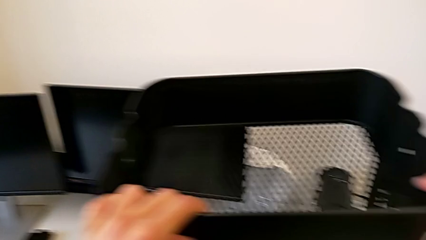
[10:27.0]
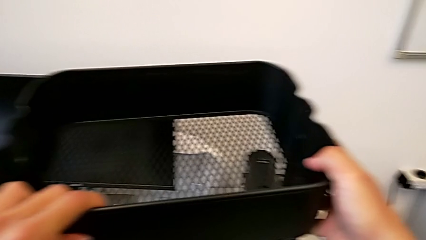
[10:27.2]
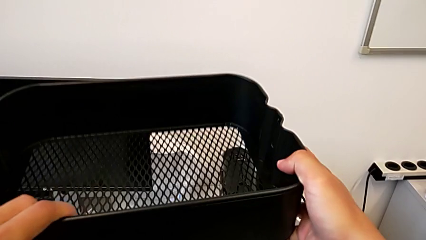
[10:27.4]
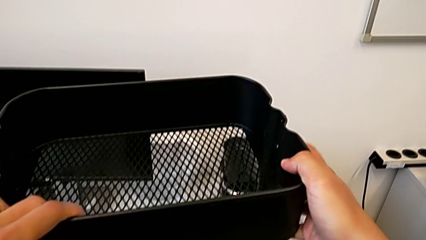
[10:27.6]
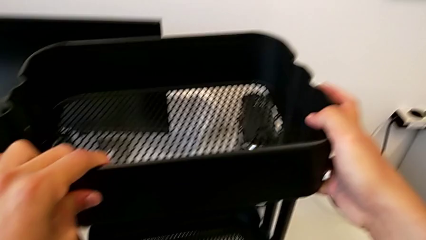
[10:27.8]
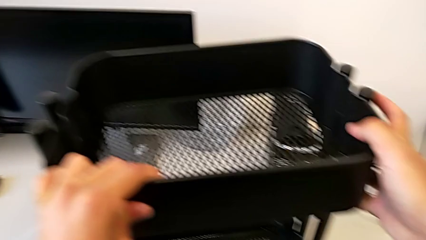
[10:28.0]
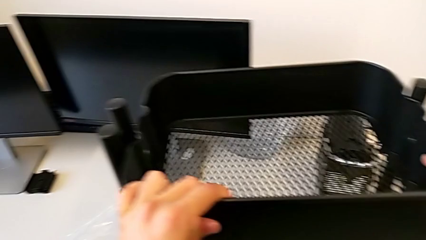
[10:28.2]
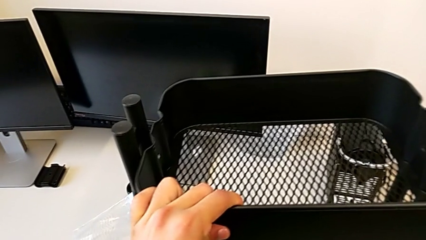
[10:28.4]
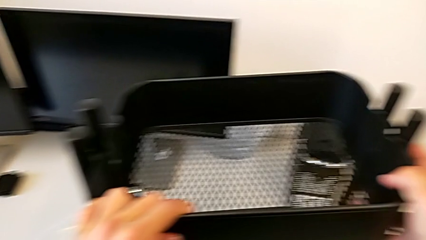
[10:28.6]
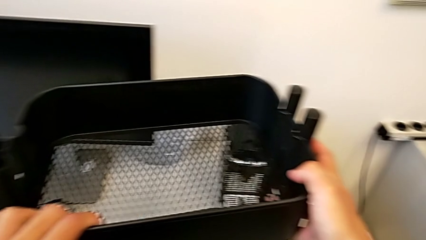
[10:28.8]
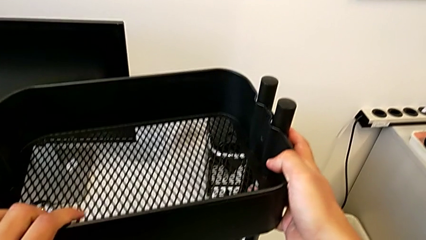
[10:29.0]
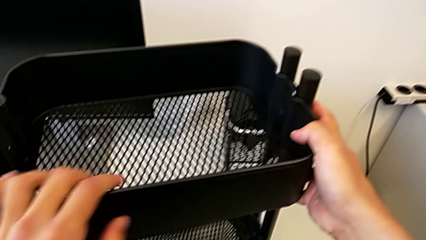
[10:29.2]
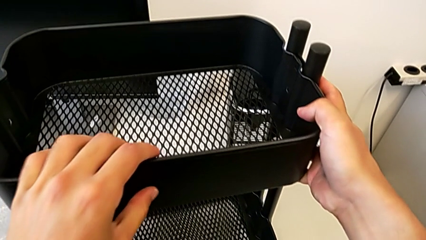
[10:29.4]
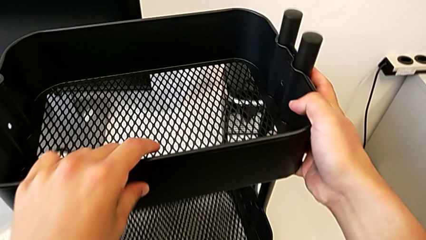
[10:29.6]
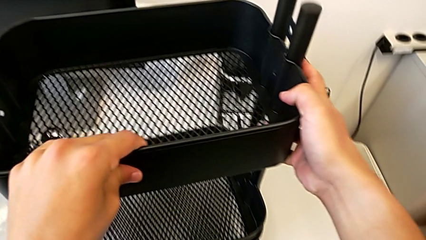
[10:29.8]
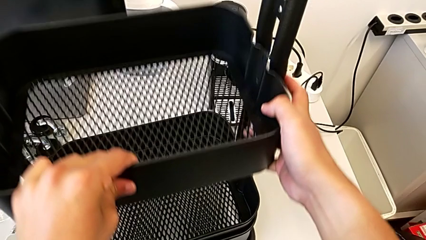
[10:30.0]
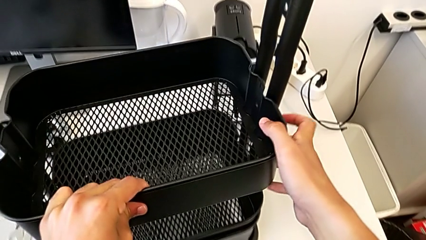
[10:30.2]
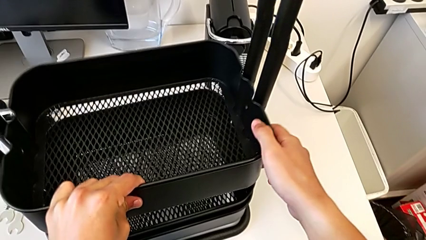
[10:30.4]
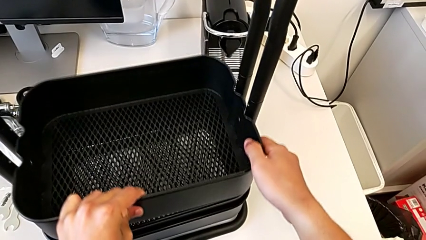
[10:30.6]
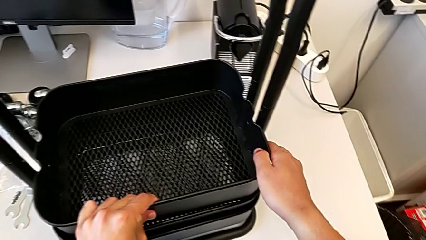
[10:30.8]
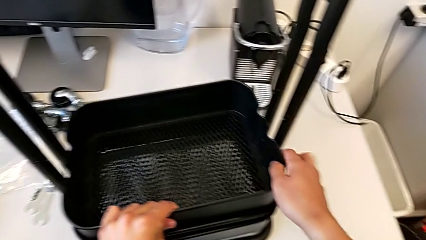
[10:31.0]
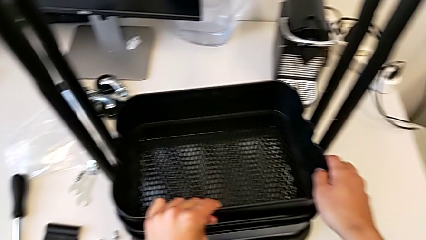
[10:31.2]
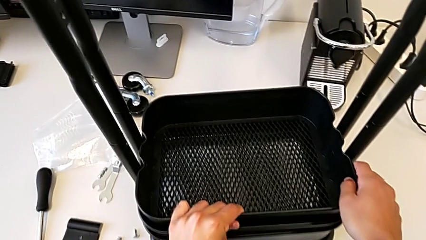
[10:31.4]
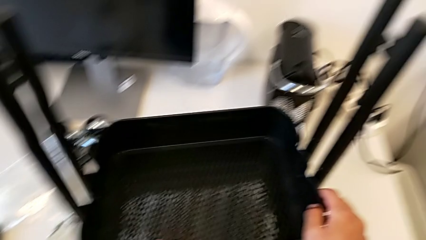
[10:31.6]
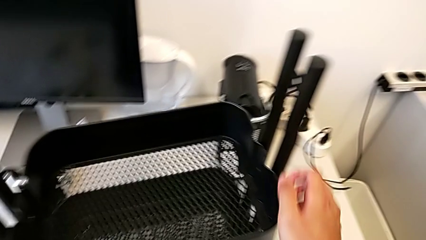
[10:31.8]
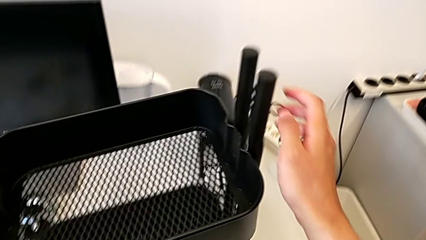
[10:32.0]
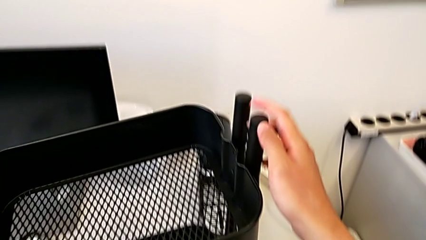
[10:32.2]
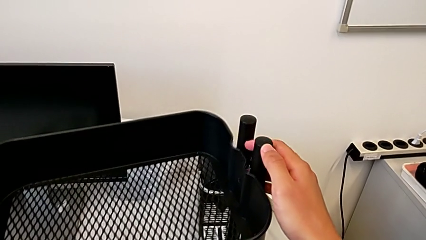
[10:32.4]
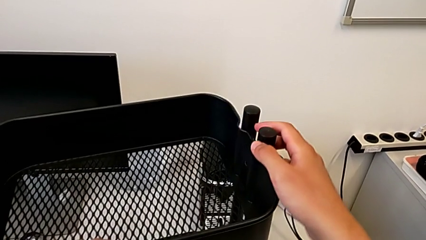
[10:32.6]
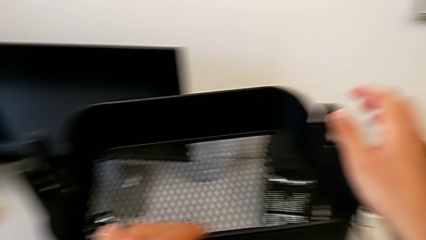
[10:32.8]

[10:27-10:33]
The camera wearer is assembling the top table to the sidebars. They insert the top grid tray and slide it.

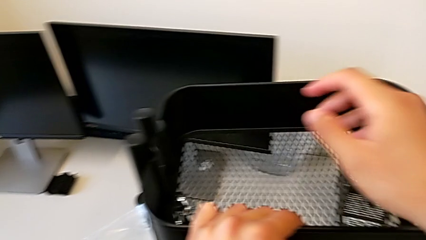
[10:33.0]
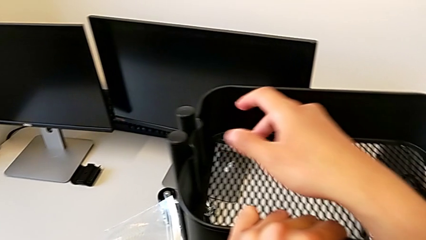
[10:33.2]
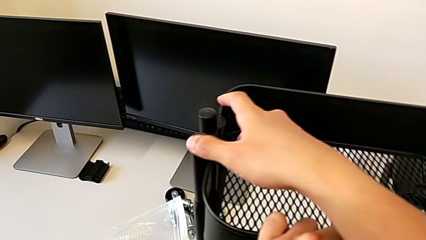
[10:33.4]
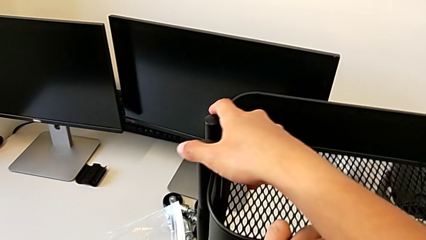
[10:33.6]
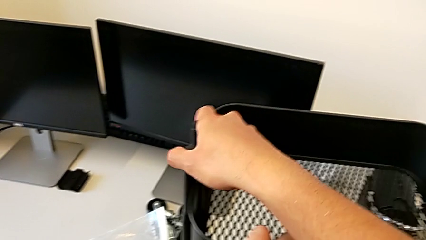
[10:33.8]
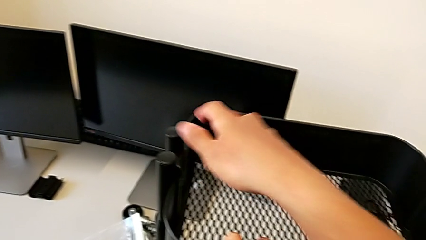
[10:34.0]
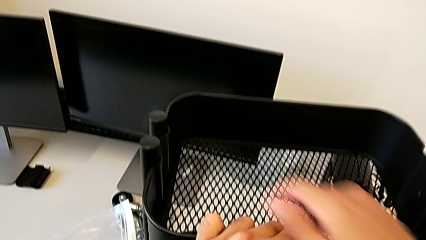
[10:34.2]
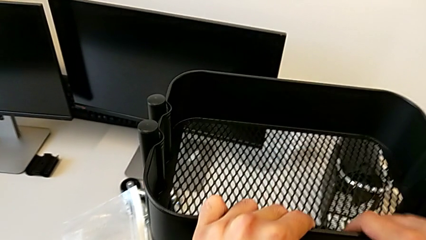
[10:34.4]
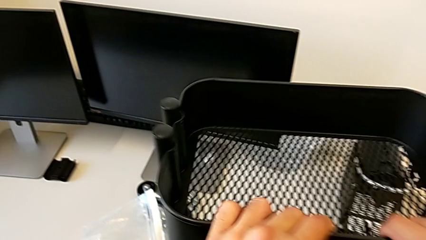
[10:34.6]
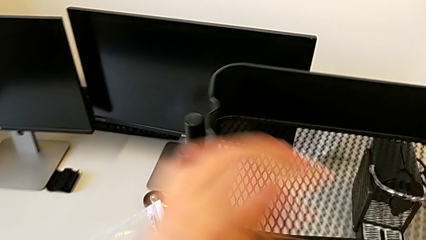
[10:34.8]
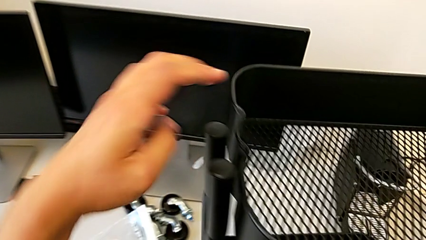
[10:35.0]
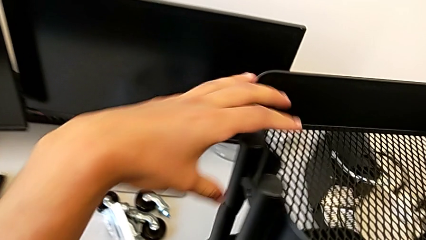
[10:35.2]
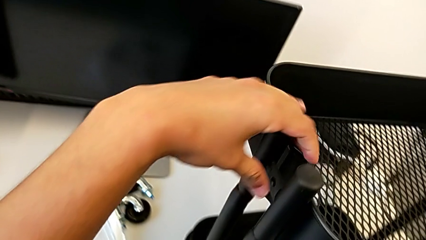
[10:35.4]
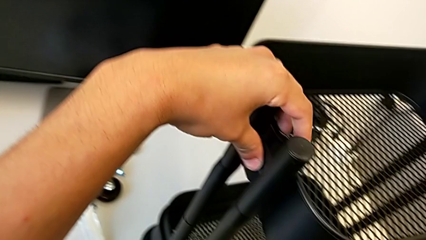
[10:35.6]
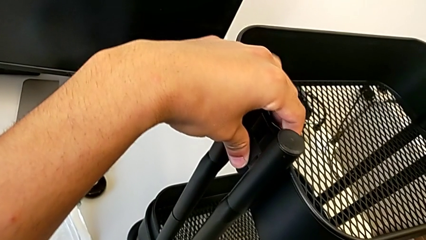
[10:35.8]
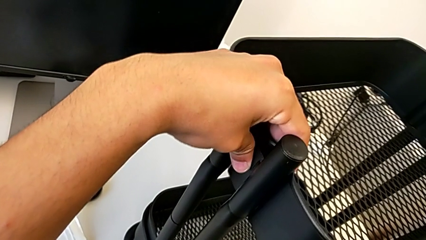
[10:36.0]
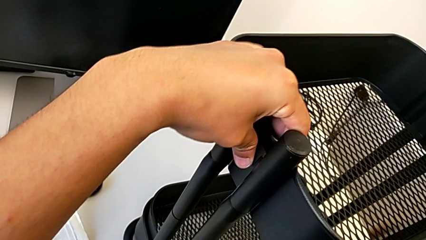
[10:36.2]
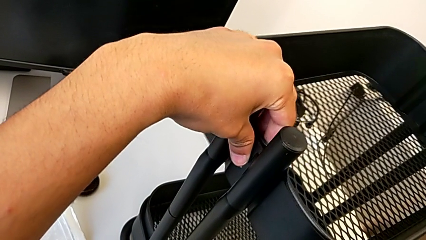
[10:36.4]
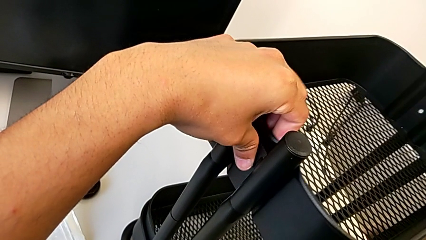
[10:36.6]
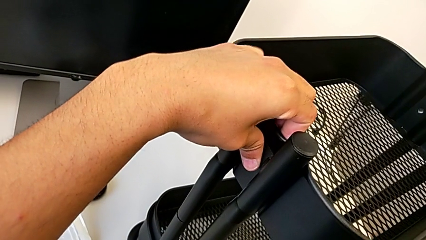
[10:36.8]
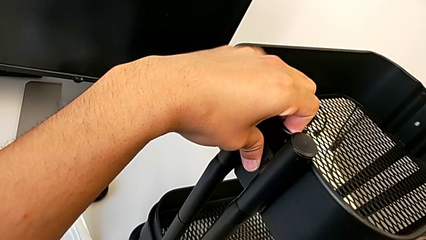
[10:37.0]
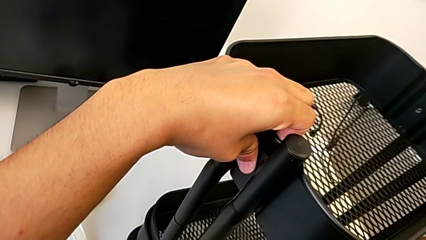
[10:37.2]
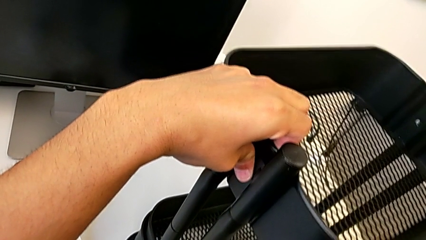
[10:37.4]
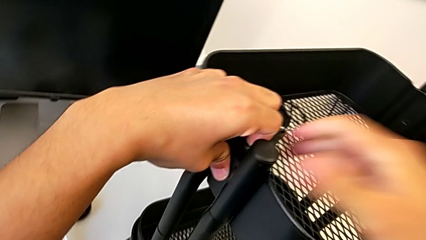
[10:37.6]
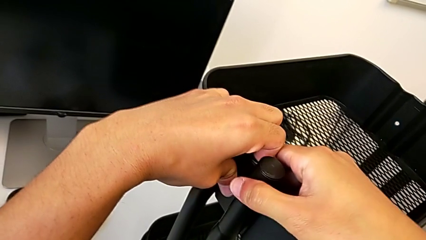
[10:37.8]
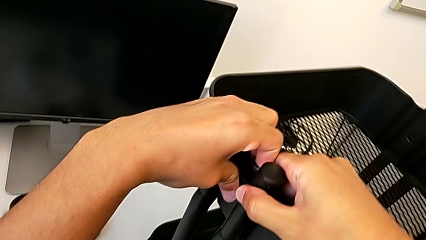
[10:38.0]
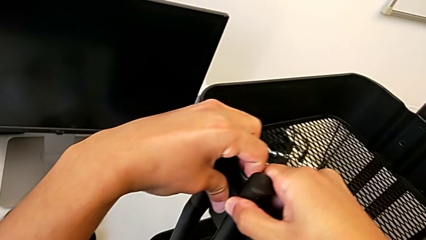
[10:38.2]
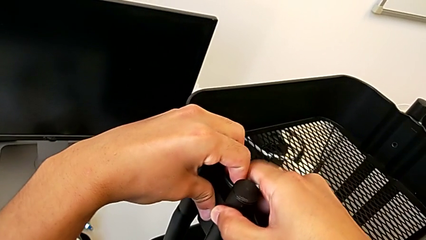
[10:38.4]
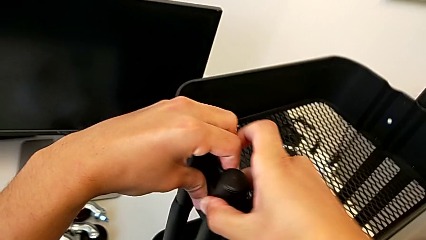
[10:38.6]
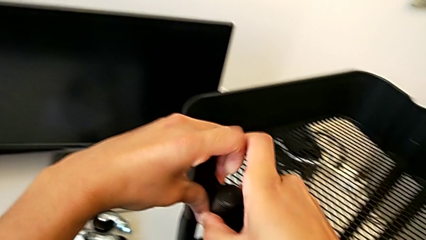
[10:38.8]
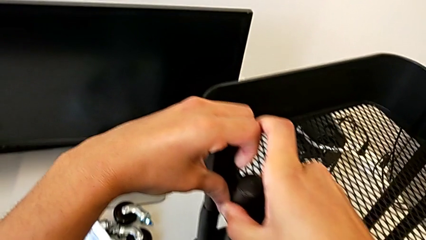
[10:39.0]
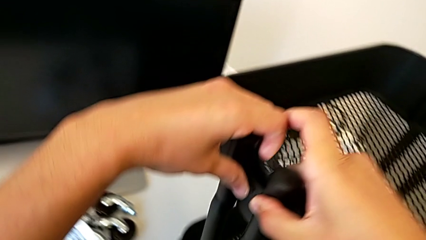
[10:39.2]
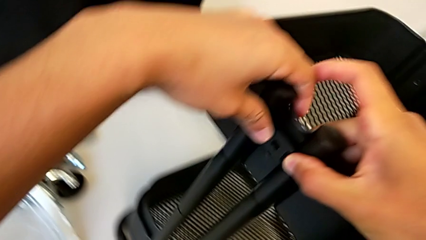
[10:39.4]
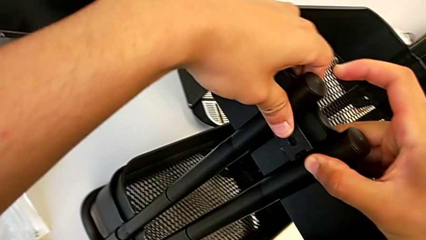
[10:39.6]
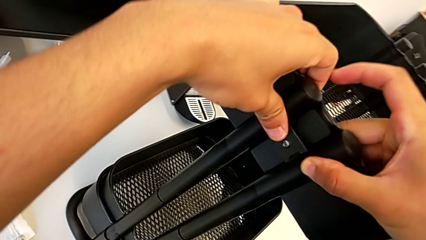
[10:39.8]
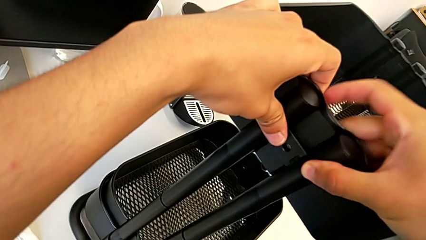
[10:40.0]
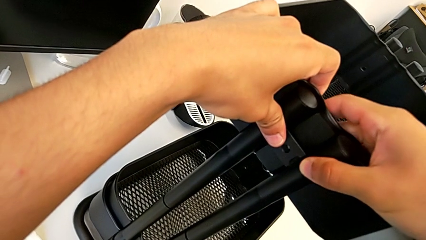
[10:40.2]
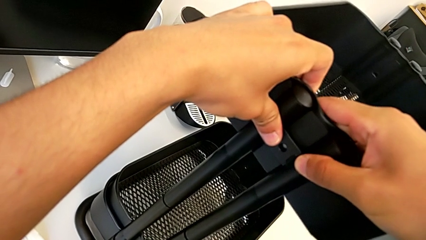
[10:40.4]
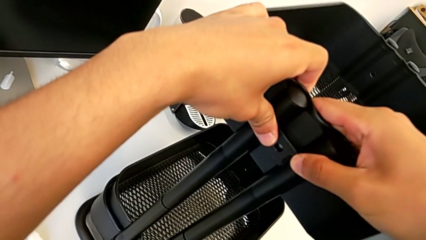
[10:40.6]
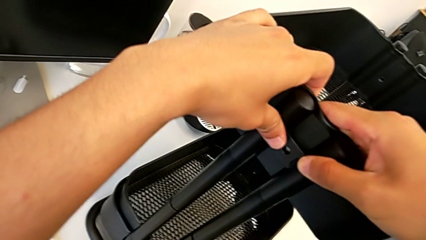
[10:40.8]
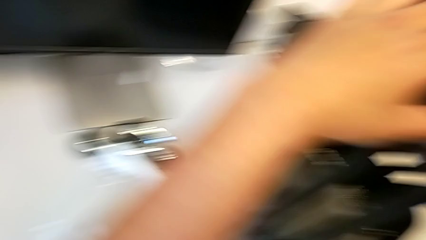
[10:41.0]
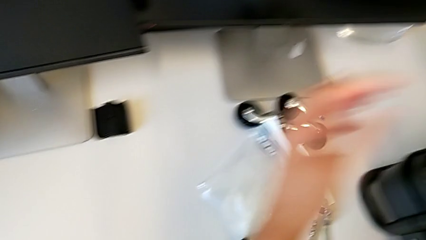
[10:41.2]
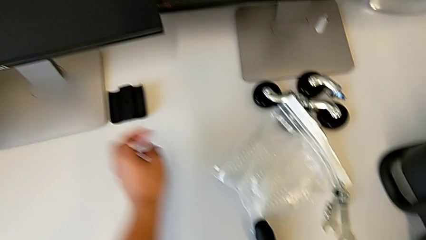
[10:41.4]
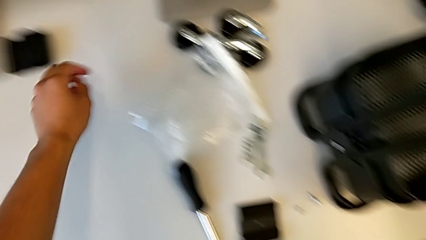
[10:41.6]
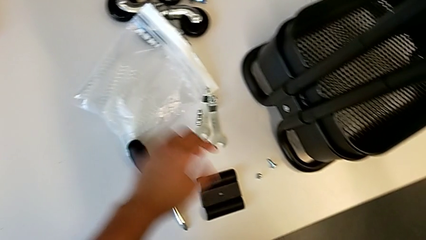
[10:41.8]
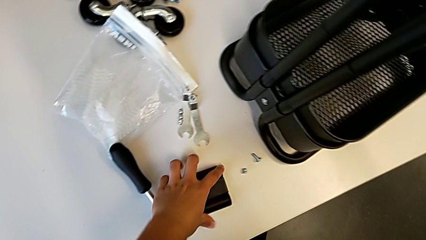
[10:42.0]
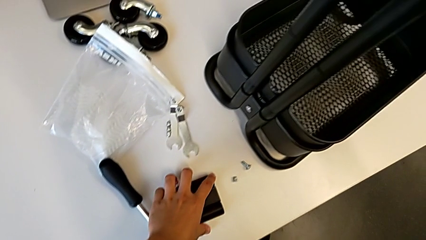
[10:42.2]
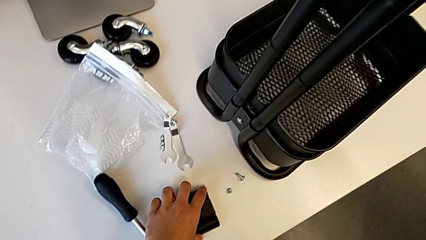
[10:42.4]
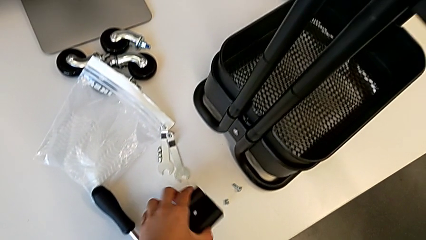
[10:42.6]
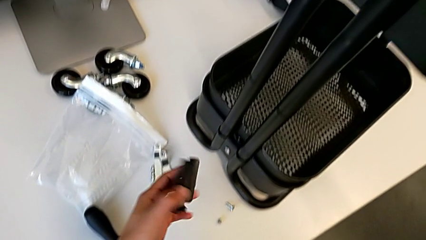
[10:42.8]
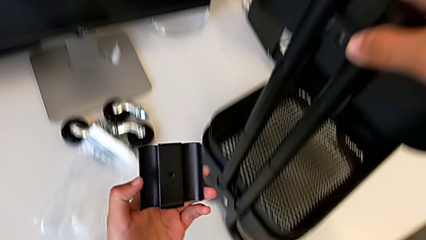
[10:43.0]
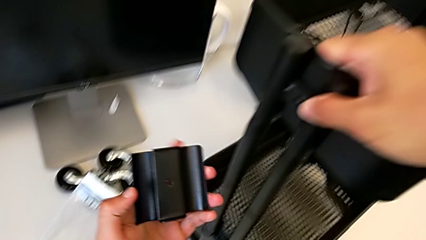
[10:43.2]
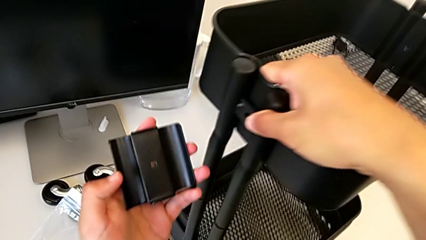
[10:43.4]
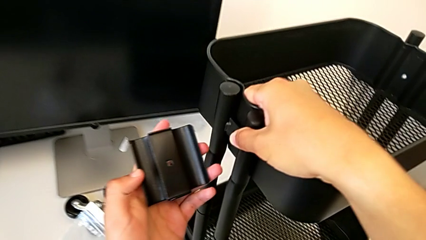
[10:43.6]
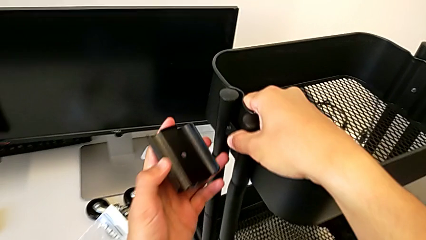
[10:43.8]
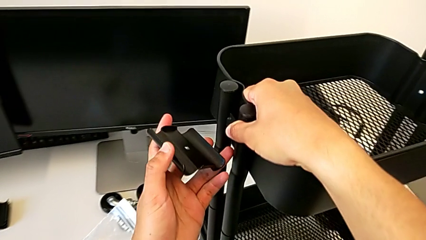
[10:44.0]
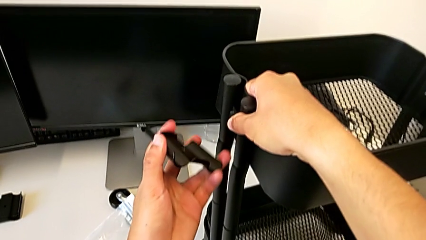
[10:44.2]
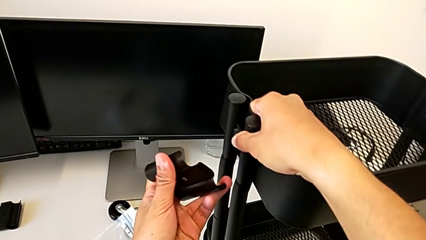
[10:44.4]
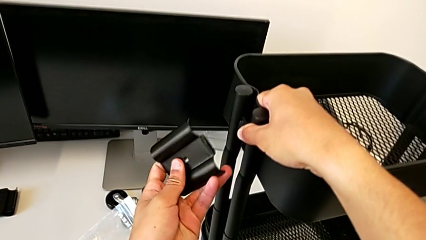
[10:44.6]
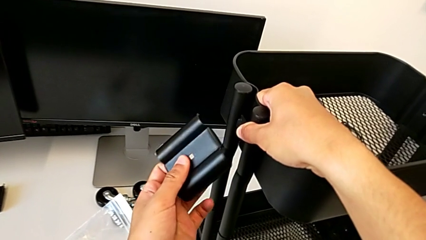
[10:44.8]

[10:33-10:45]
The camera wearer is screwing the first brackets of the bottom table. They align the top grid tray, grab the bracket and begin to screw it.
